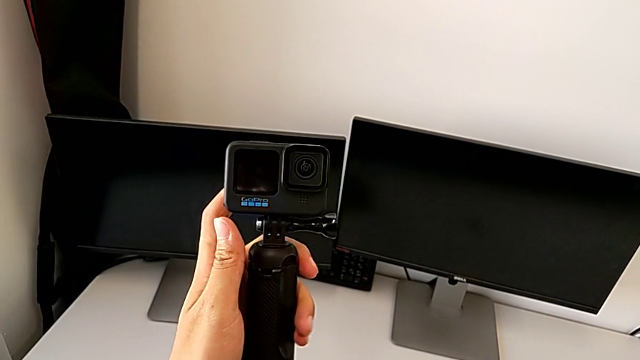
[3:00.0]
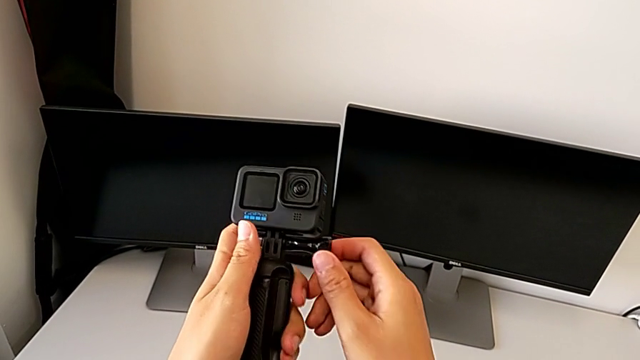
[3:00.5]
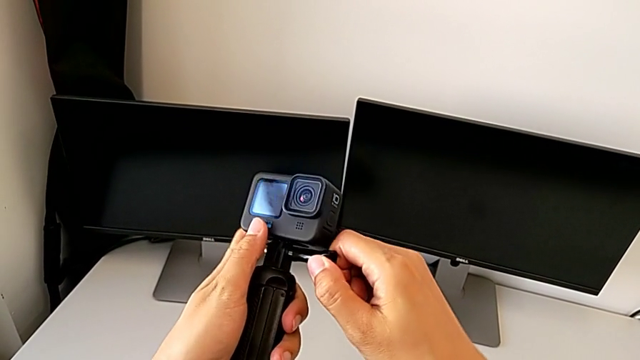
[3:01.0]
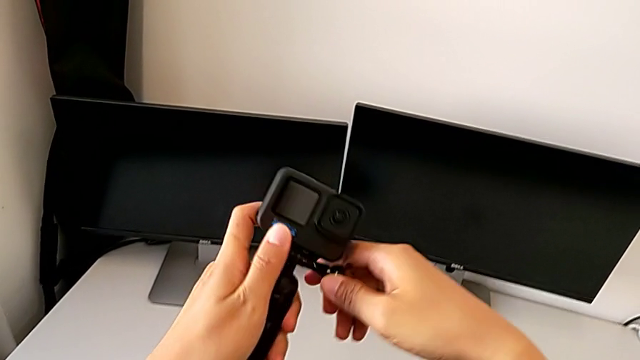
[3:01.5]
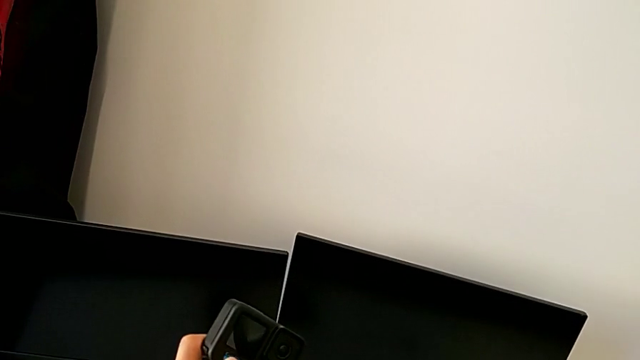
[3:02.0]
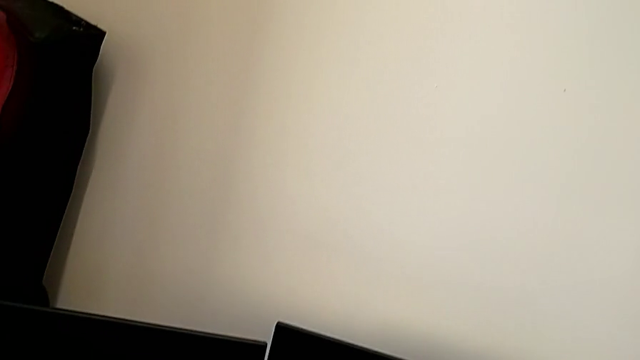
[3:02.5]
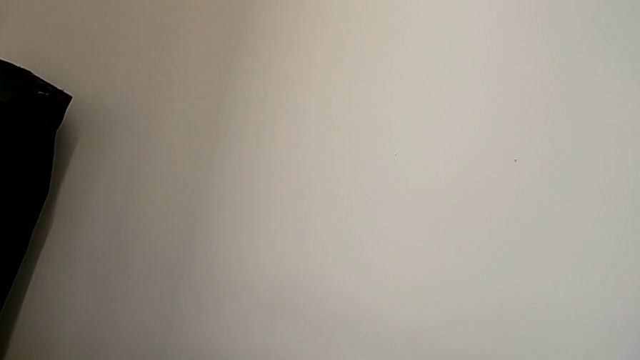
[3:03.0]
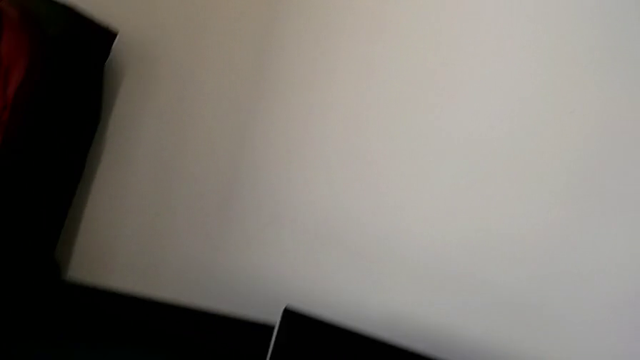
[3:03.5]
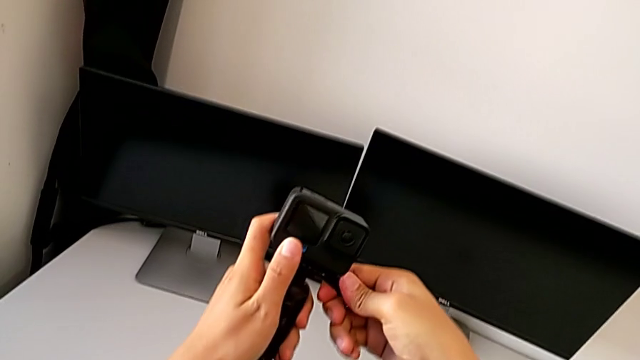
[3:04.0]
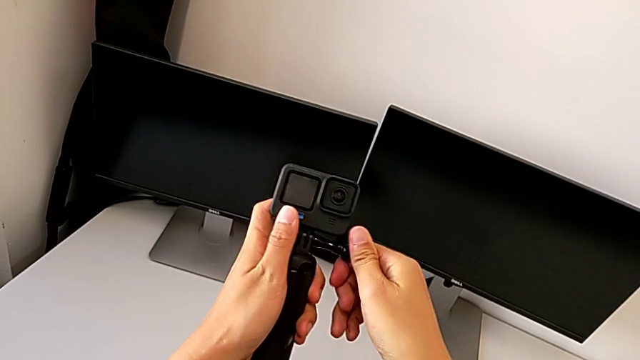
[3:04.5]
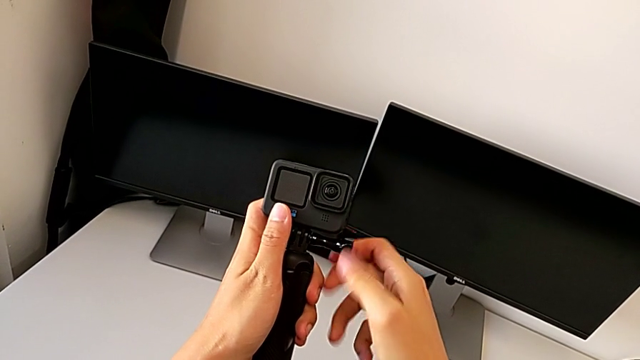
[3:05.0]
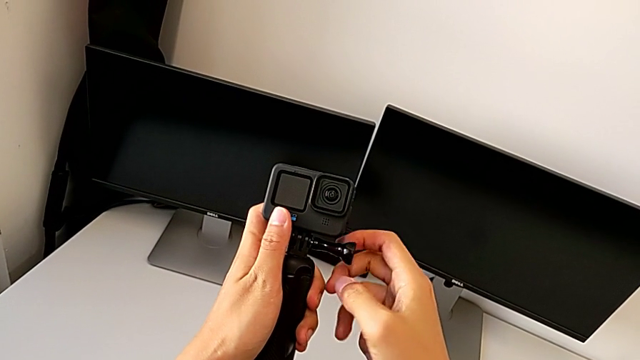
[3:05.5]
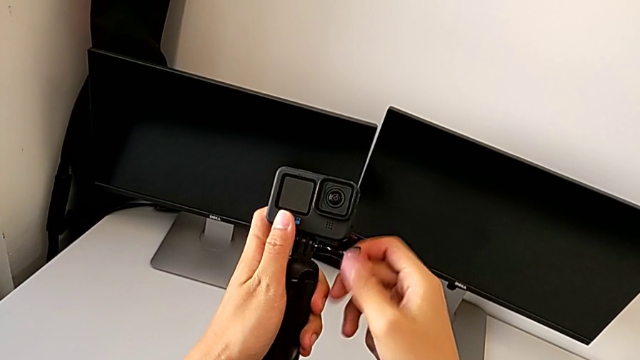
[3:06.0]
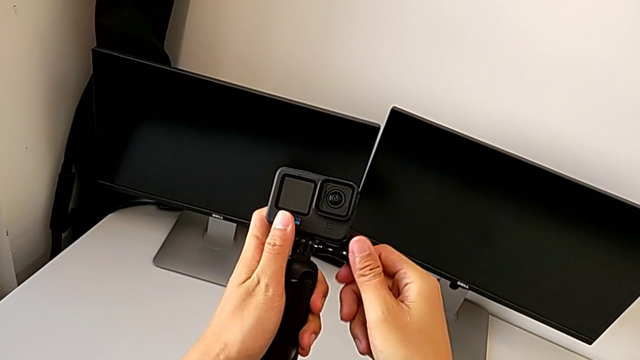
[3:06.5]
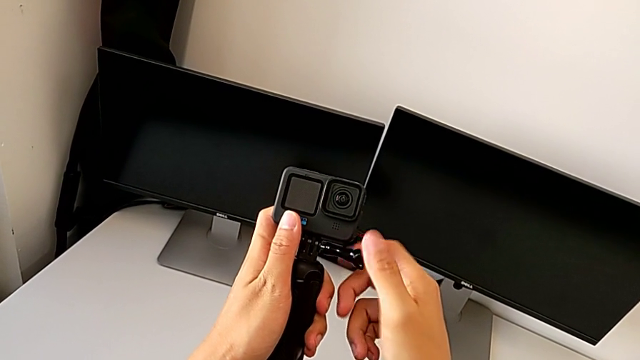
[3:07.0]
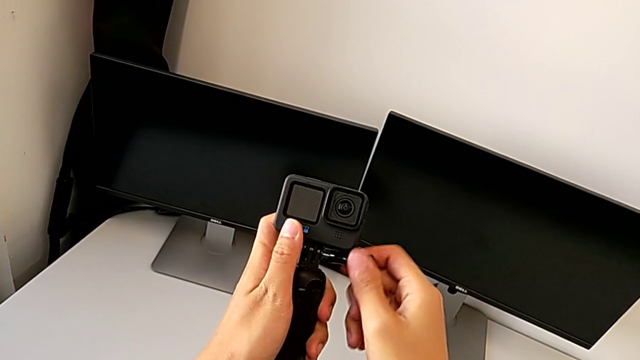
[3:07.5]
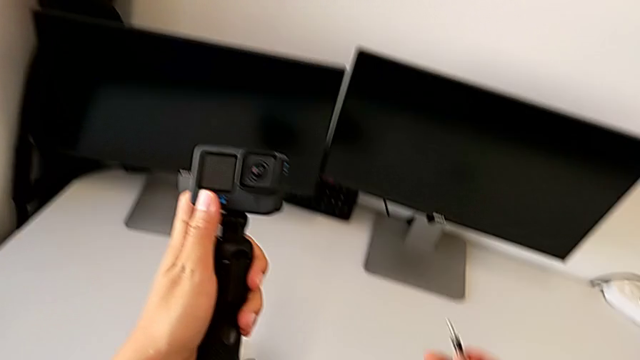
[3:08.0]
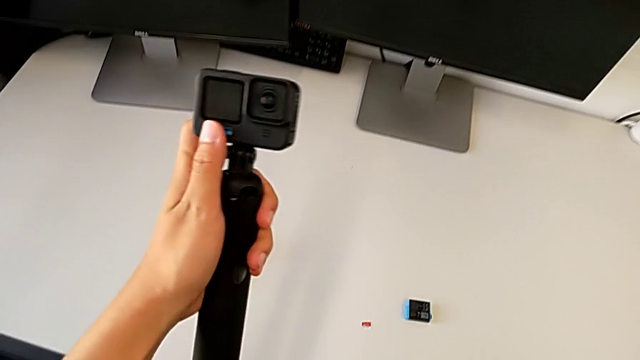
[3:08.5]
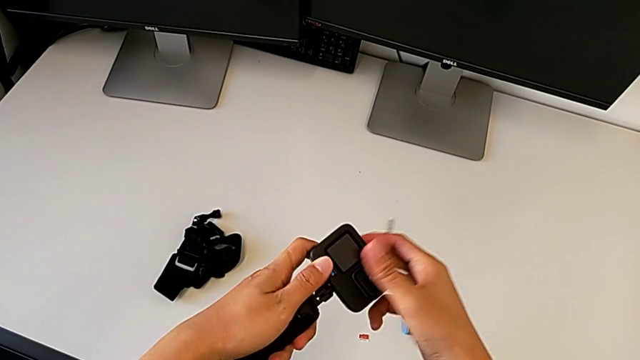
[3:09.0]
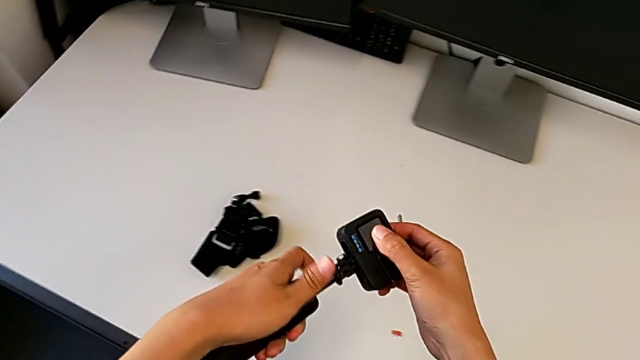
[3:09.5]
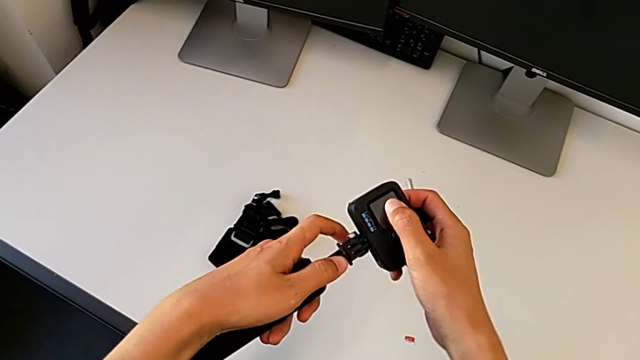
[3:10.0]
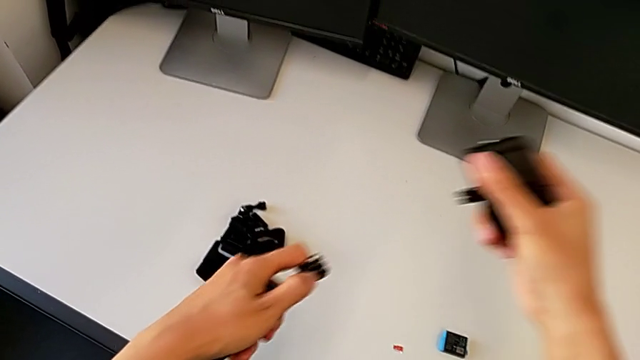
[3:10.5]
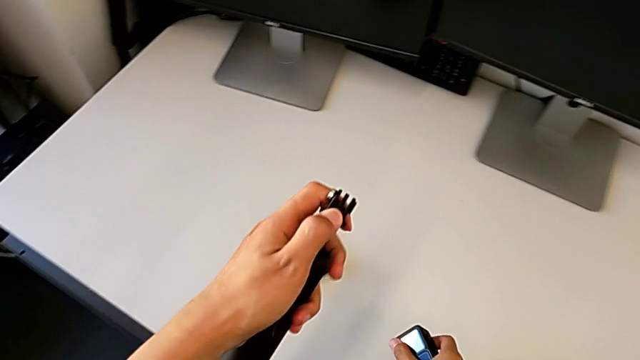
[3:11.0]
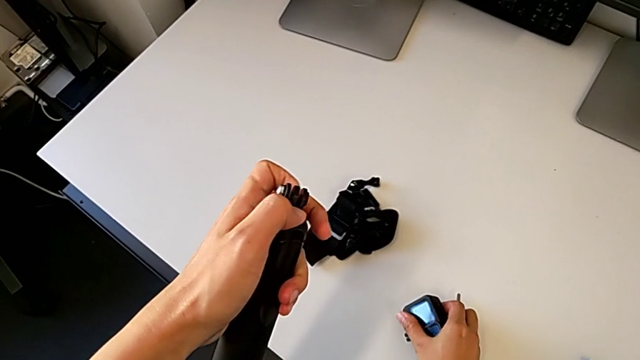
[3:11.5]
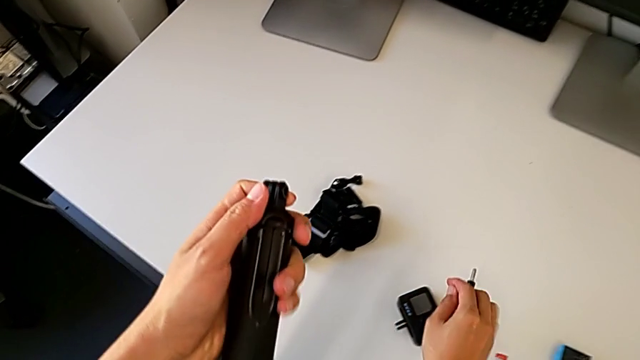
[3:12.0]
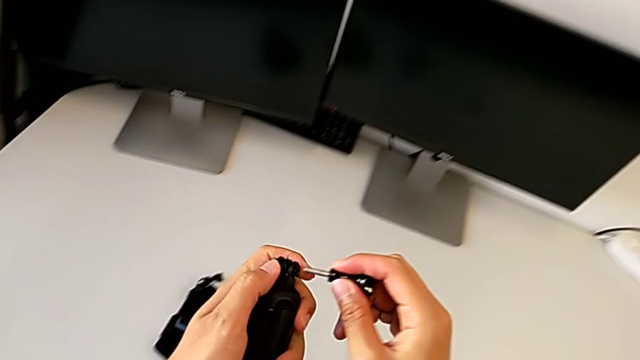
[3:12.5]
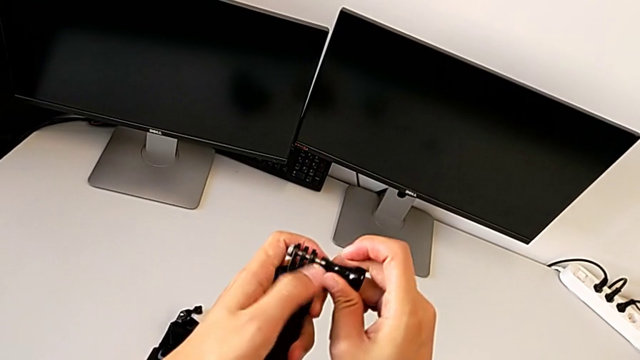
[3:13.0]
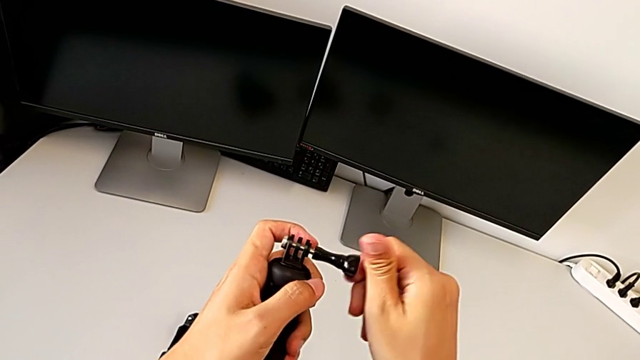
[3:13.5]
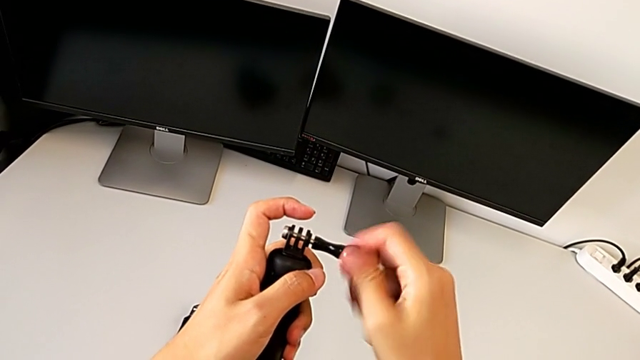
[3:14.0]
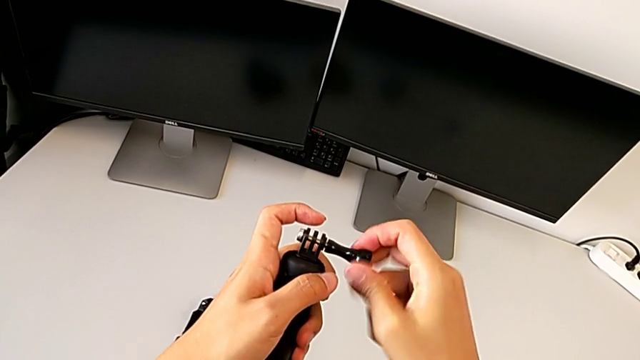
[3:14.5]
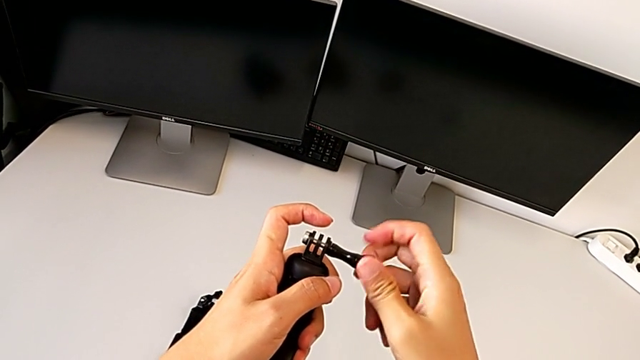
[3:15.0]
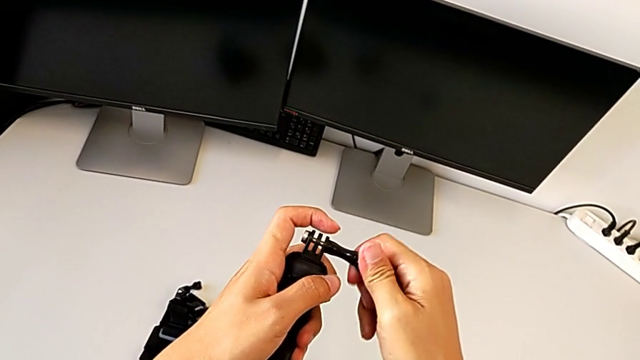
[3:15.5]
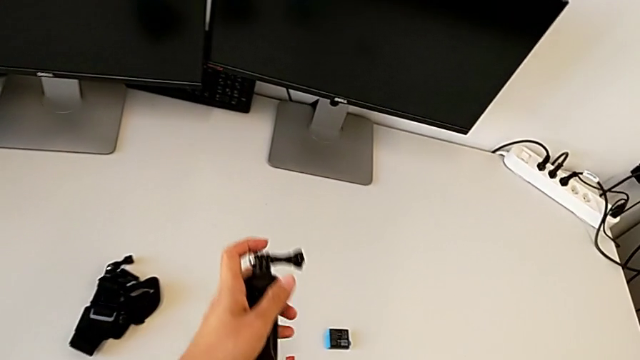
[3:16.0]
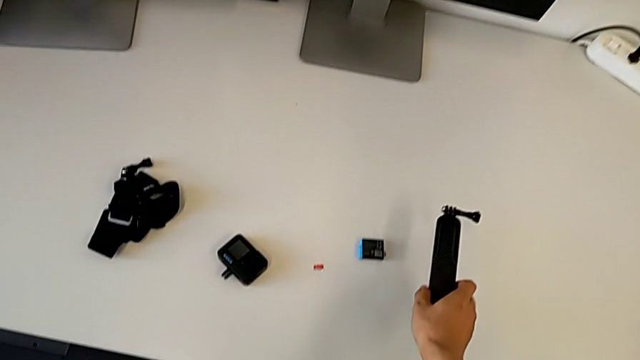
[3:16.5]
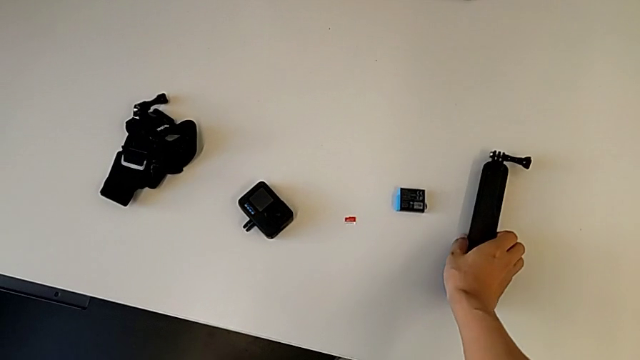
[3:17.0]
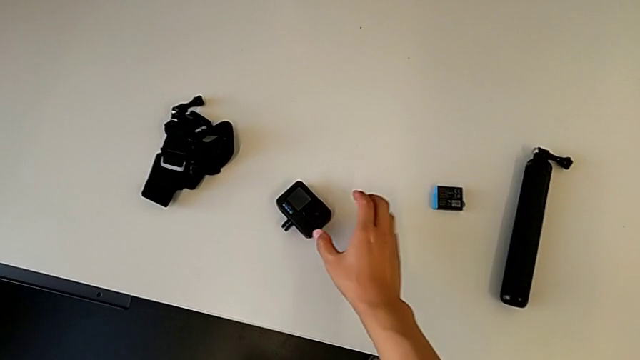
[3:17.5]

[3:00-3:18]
The camera wearer disassembles the handheld grip. They unscrew the black screw, disassemble the GoPro, drop it, screw the black screw and drop the handheld grip.
